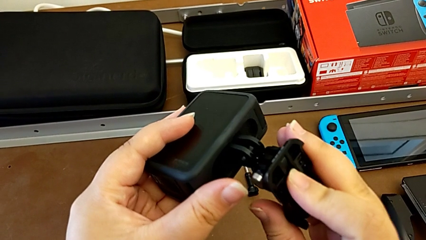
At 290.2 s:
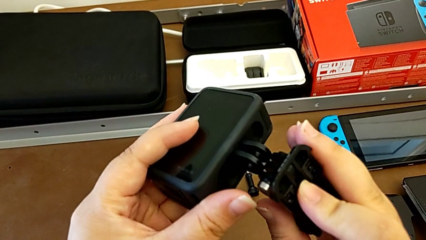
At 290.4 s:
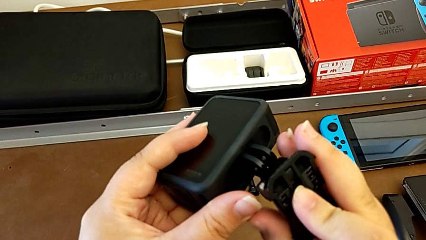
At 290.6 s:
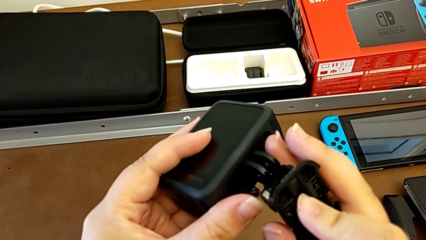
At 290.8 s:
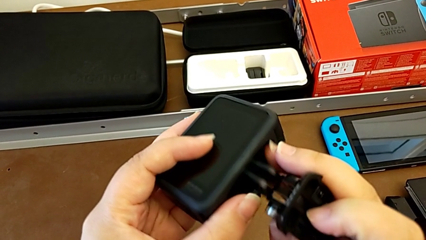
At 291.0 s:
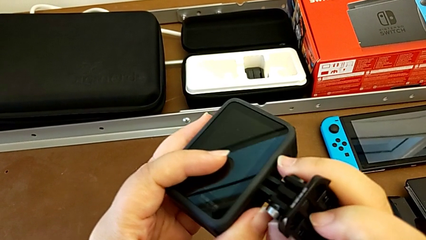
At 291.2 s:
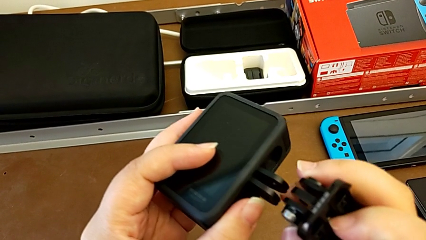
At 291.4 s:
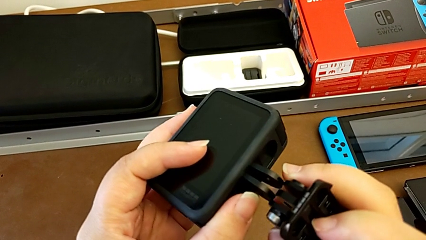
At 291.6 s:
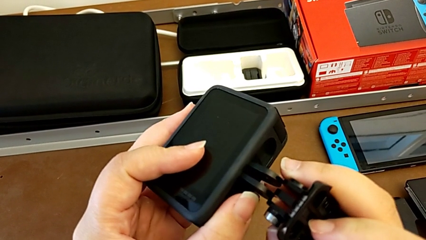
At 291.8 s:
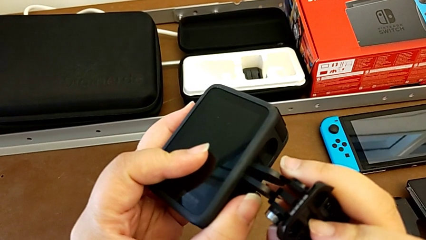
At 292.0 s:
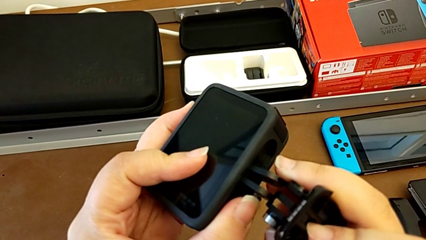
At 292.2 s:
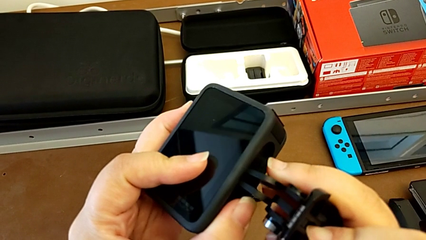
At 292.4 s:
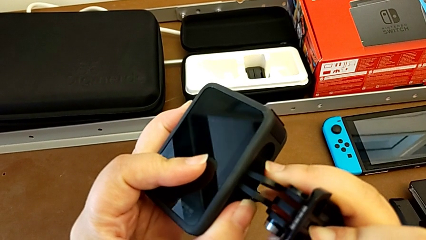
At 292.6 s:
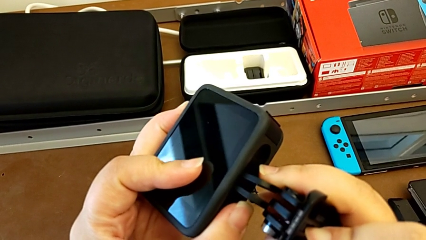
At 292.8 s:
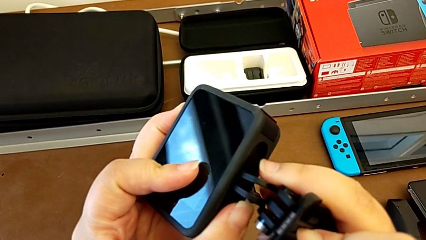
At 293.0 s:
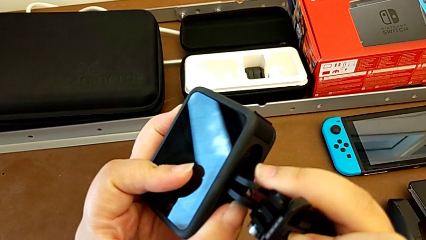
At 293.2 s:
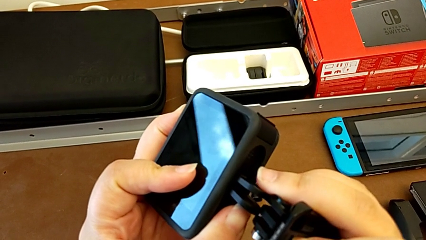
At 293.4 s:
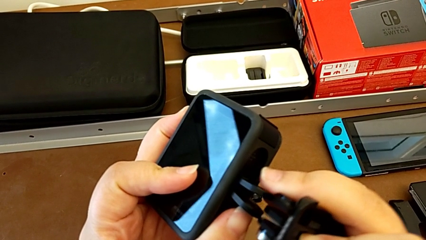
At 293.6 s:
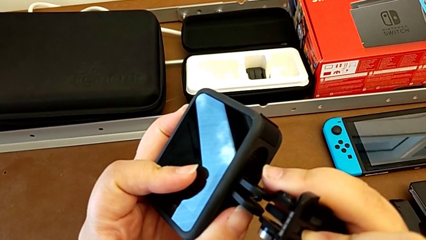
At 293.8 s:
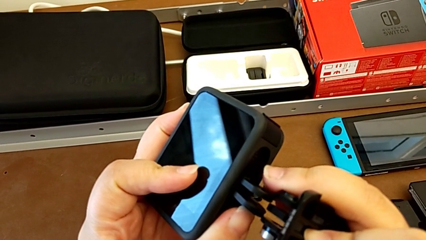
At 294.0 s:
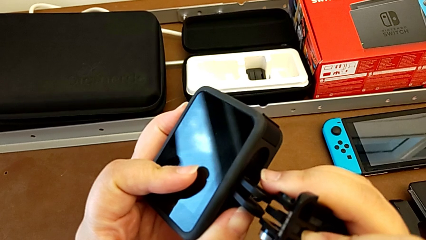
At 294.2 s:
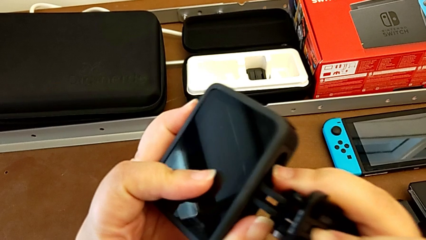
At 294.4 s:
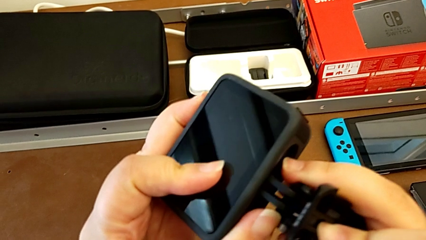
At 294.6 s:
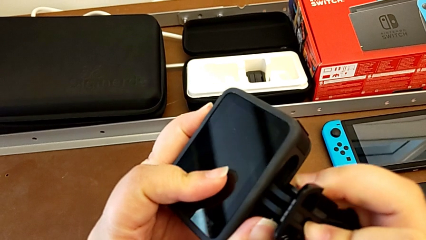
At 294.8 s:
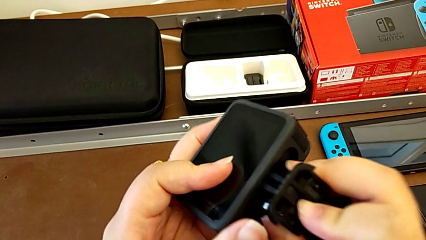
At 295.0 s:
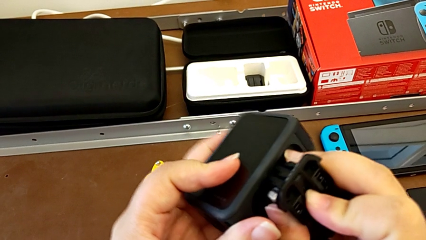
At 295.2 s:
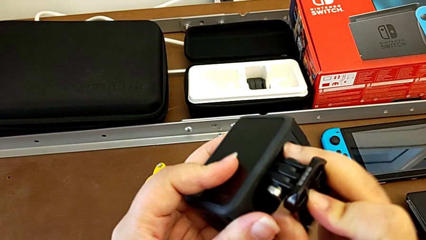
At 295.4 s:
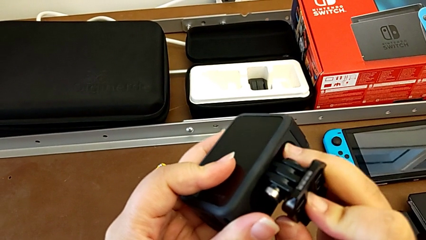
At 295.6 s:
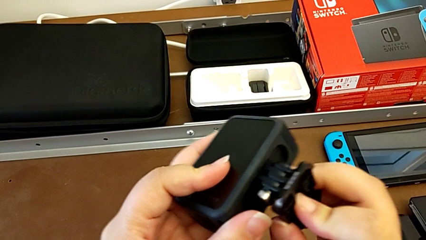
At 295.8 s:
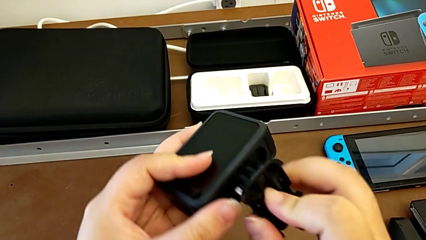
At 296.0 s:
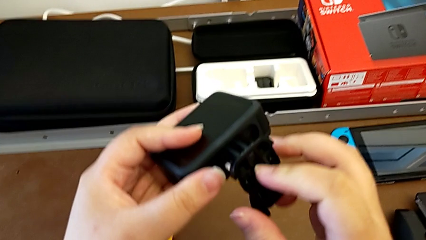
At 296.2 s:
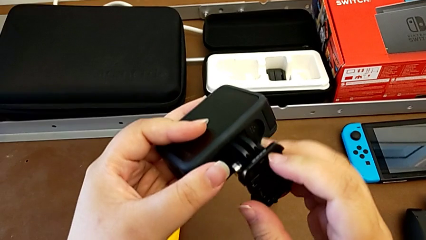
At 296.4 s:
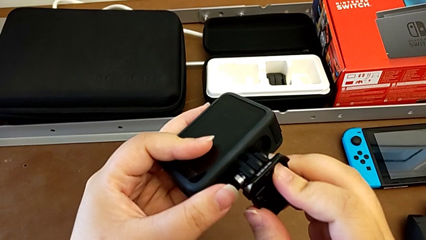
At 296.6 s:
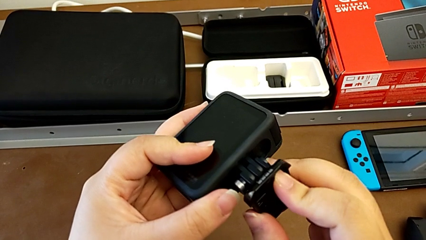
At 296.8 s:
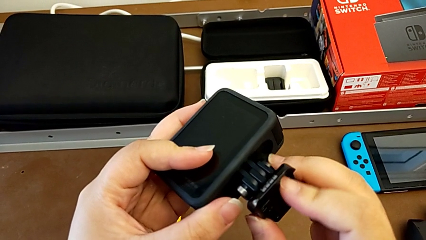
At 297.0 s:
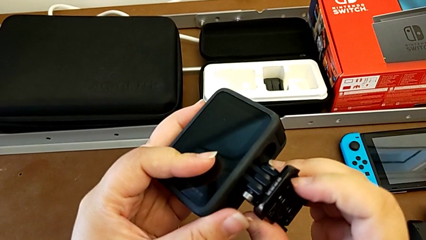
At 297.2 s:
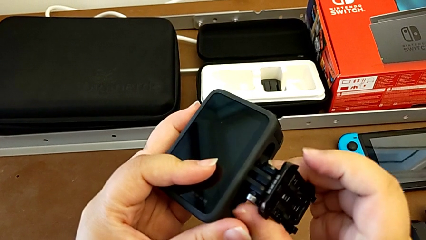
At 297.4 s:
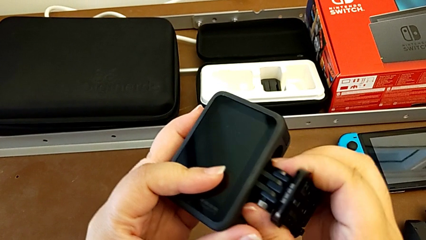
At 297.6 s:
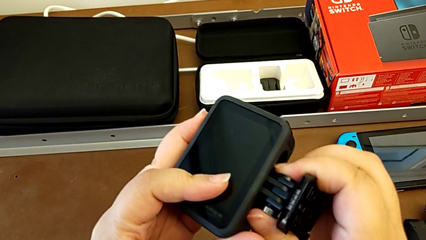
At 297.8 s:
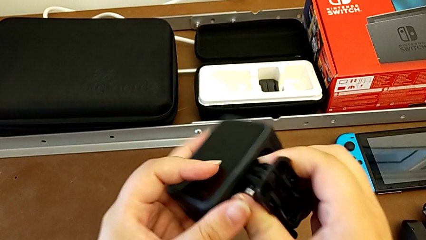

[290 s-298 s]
The camera wearer is attaching the GoPro to the strap. They assemble the GoPro.

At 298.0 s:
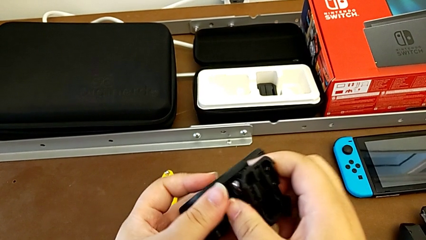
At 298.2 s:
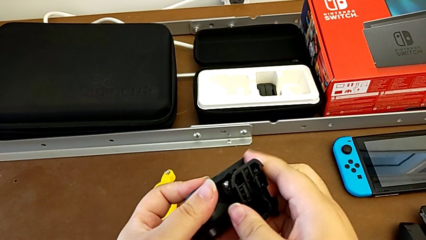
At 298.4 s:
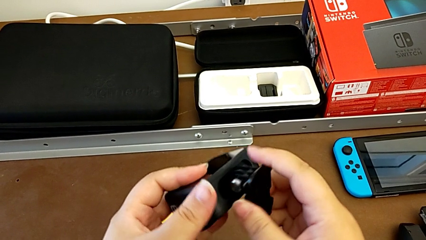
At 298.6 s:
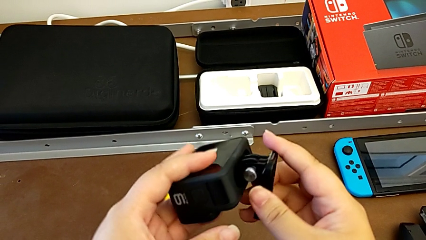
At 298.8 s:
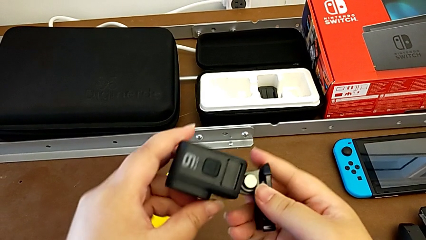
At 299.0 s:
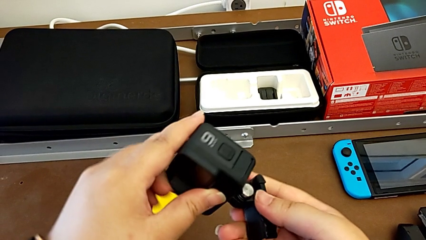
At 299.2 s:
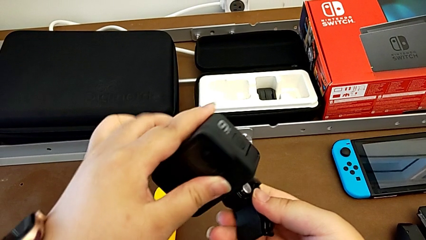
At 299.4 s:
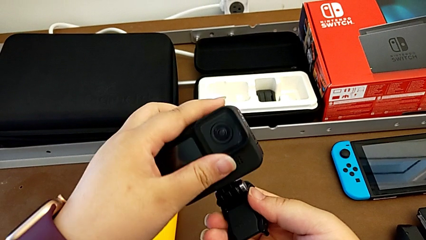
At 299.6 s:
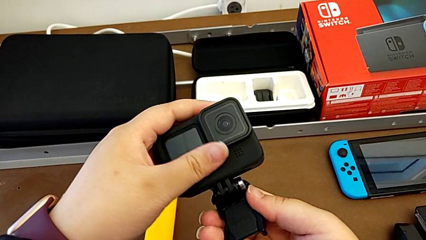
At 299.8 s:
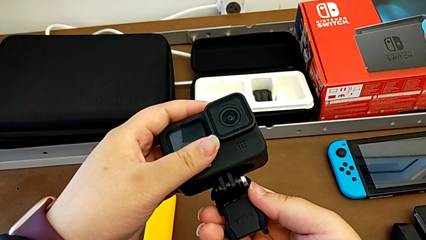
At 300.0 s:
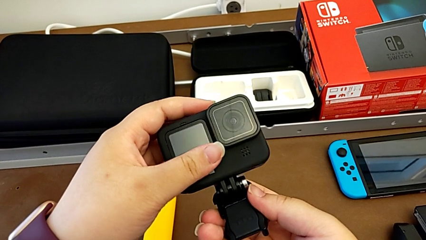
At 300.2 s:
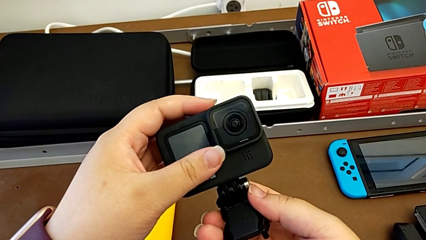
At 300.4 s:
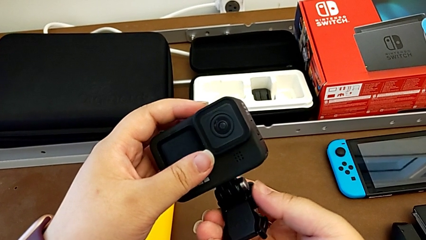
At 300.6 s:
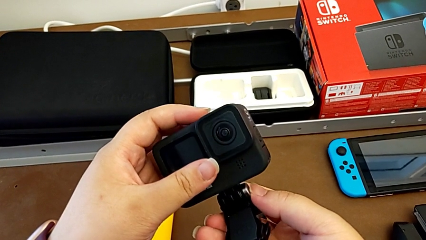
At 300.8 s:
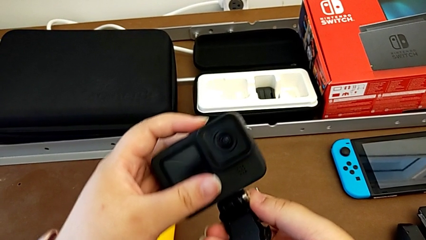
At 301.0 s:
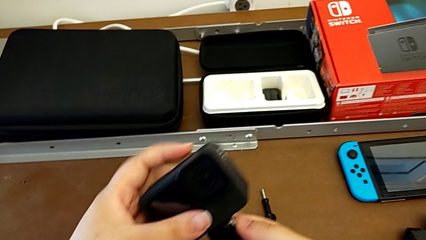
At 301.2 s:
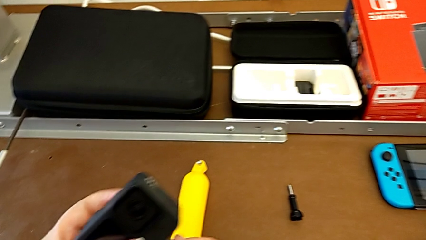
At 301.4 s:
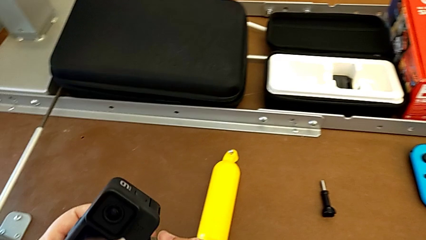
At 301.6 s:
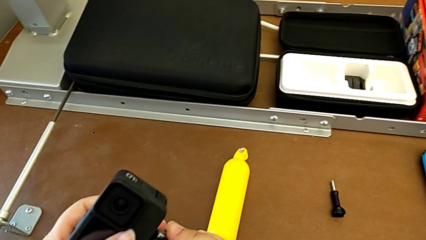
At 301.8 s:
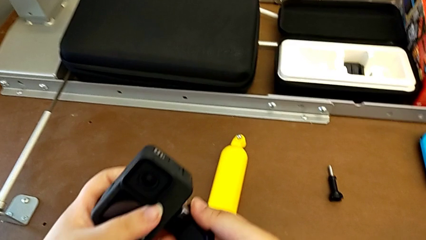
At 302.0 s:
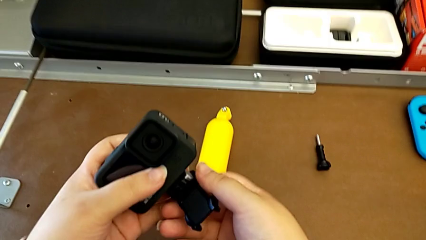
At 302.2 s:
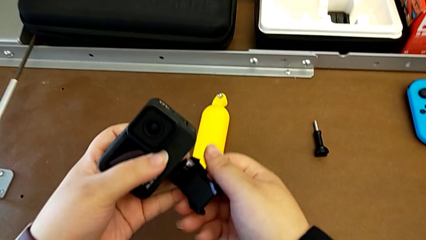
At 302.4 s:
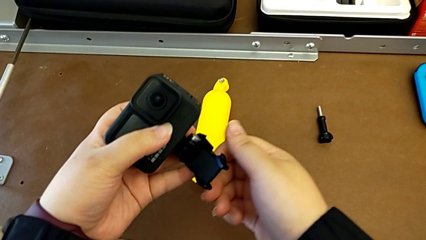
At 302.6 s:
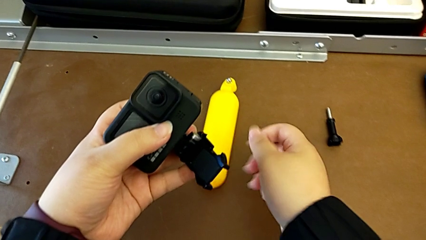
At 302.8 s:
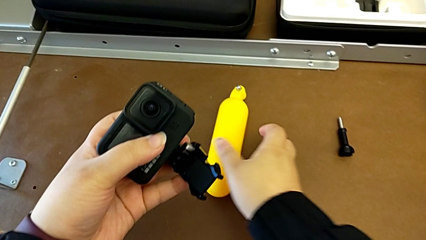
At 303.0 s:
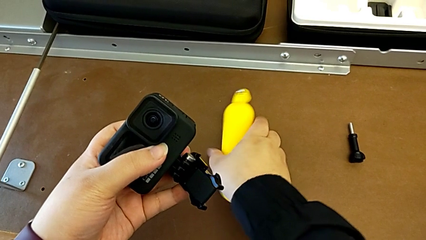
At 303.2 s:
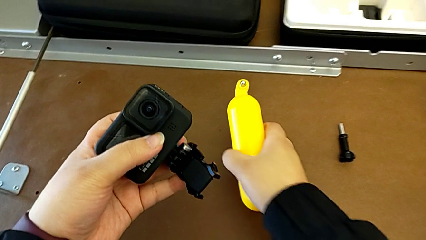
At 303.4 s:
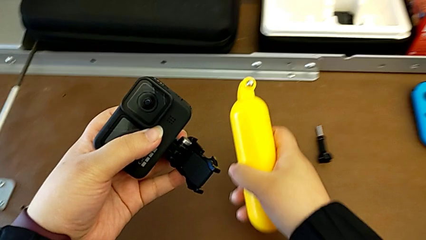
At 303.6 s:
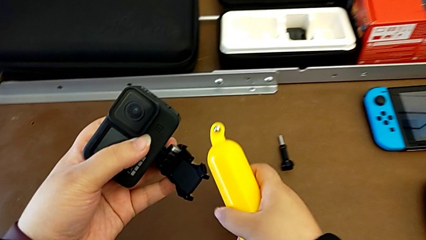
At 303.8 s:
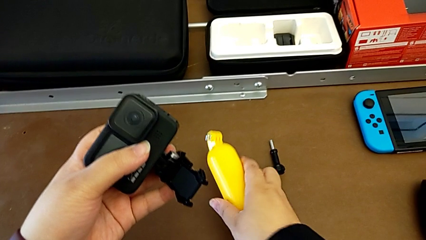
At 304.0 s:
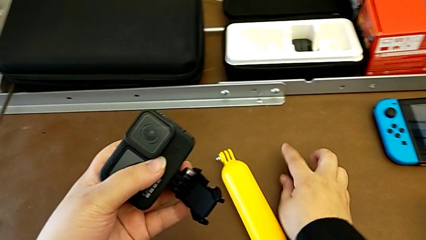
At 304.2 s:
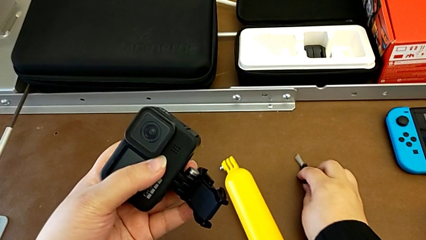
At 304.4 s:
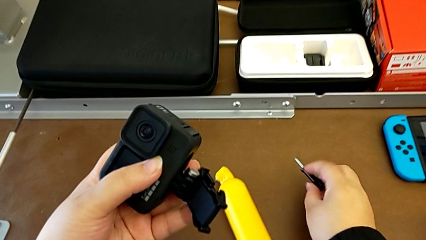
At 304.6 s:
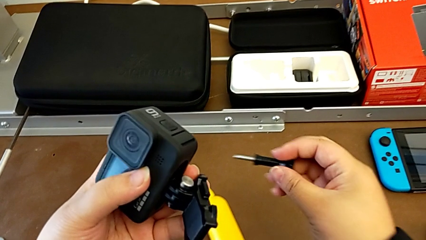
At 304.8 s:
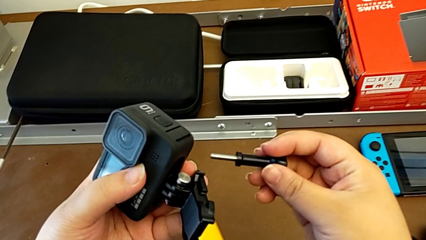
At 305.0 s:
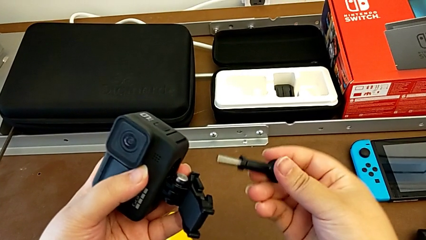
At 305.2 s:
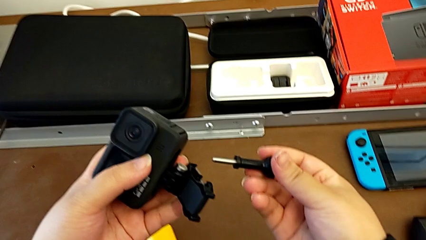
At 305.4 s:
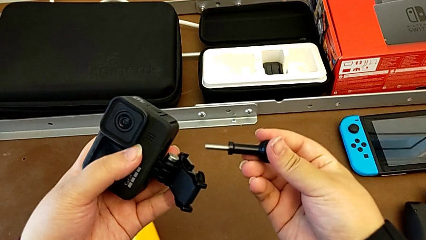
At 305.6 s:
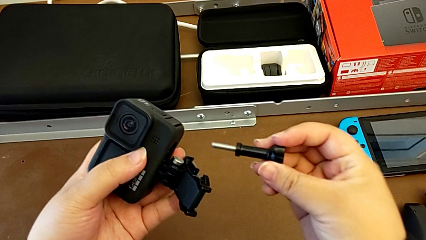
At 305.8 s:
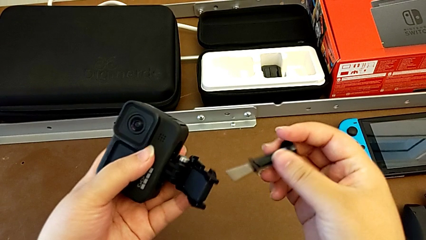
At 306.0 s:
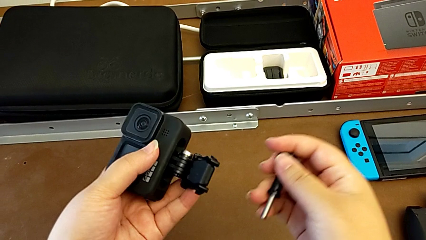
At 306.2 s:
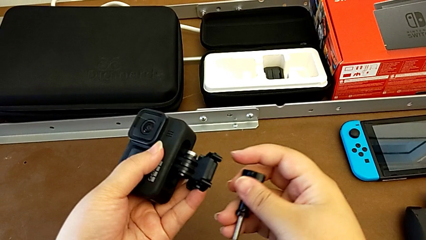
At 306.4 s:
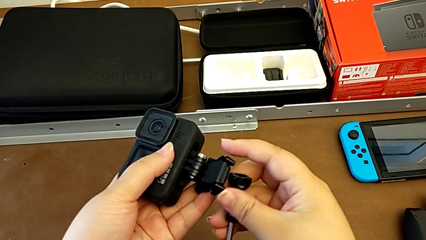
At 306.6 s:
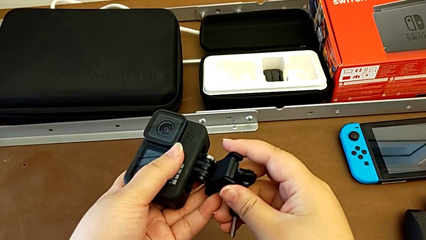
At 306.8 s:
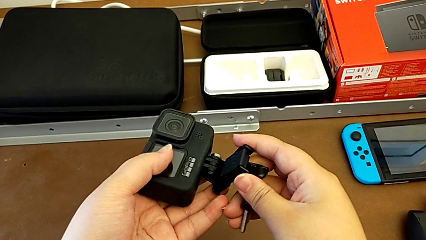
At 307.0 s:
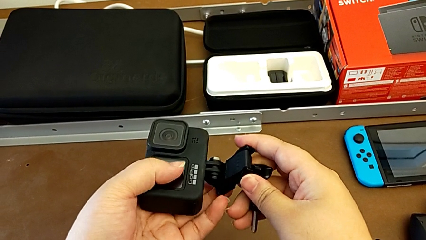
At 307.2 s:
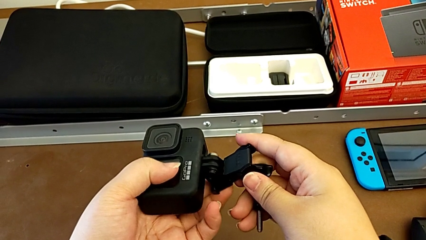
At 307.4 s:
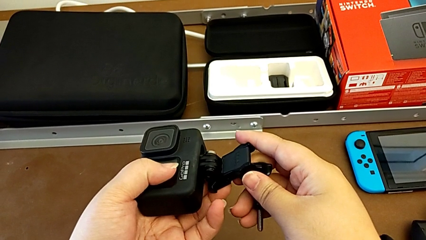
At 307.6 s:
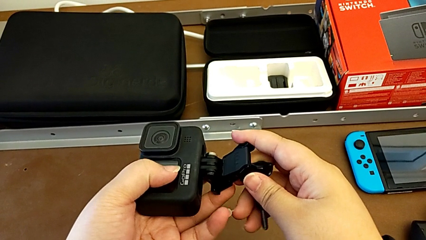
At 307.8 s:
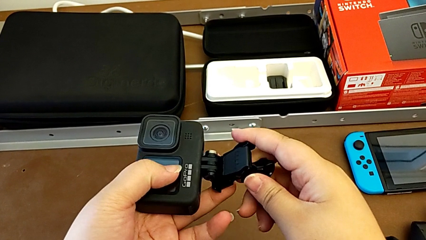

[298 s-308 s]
The camera wearer is assembling the GoPro onto the strap. They align the GoPro, wrongly grab the handheld grip, grab the screw and begin to assemble the GoPro.
